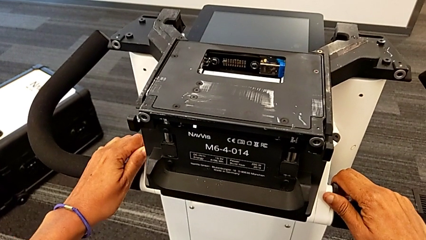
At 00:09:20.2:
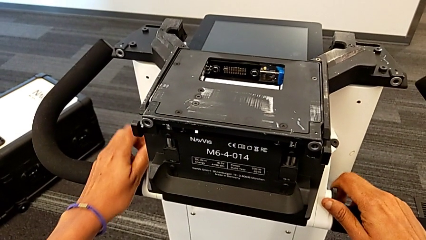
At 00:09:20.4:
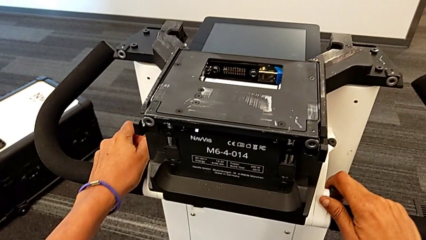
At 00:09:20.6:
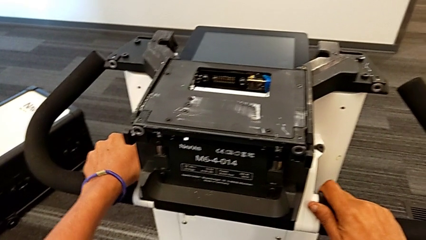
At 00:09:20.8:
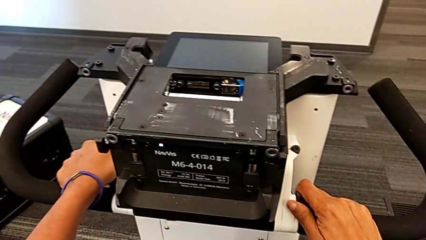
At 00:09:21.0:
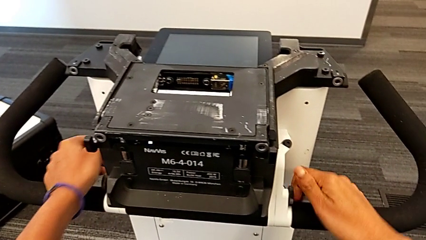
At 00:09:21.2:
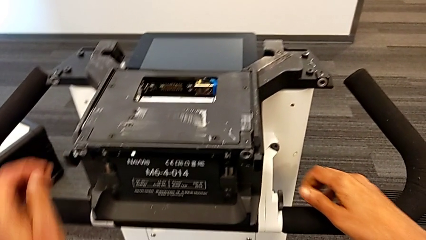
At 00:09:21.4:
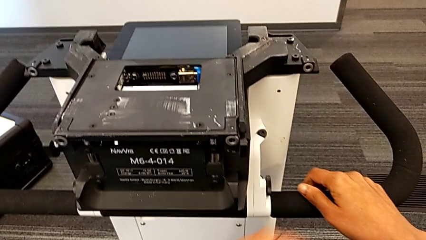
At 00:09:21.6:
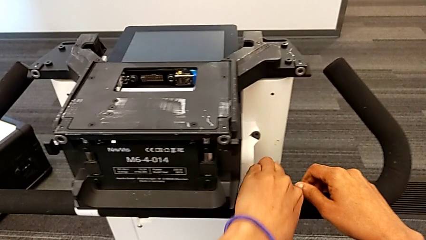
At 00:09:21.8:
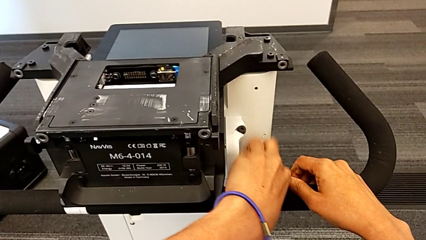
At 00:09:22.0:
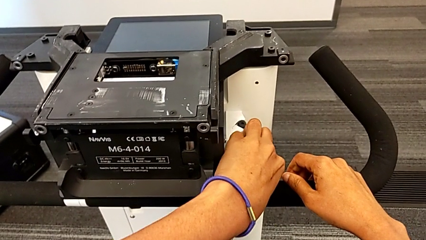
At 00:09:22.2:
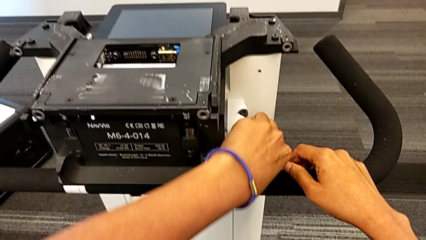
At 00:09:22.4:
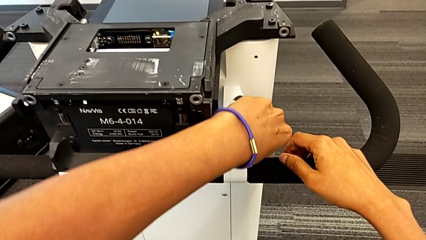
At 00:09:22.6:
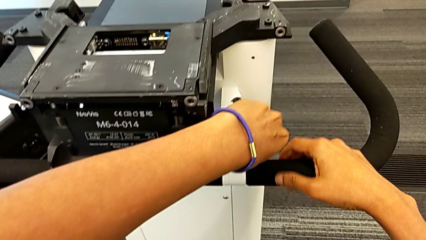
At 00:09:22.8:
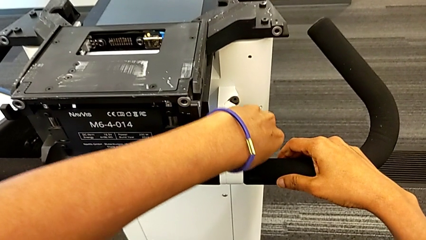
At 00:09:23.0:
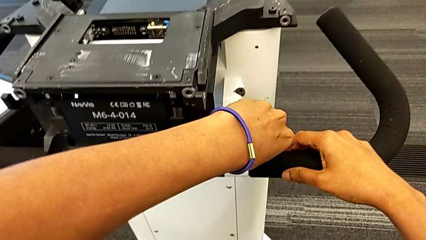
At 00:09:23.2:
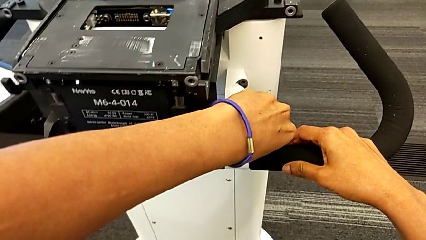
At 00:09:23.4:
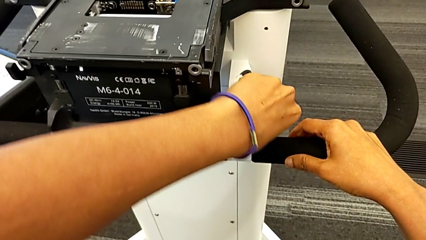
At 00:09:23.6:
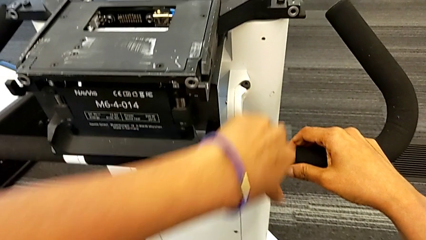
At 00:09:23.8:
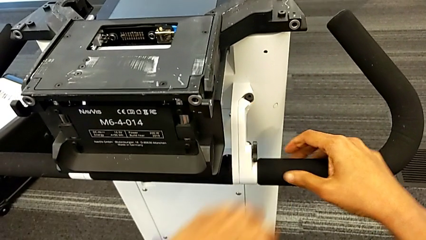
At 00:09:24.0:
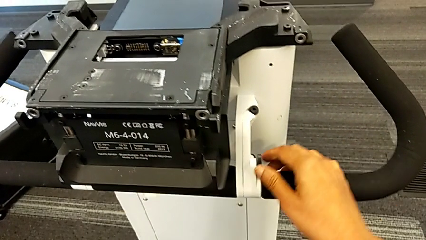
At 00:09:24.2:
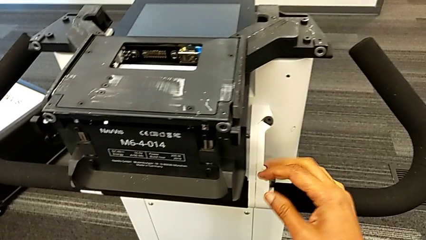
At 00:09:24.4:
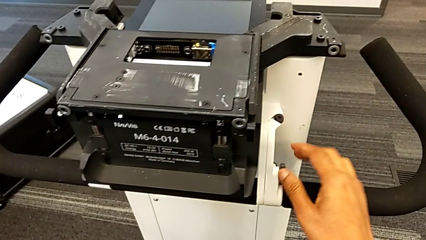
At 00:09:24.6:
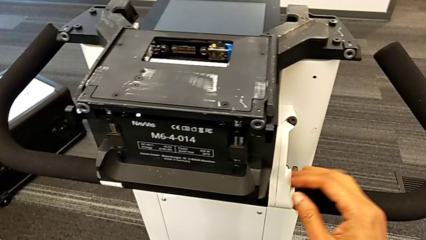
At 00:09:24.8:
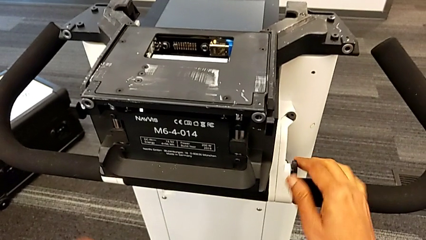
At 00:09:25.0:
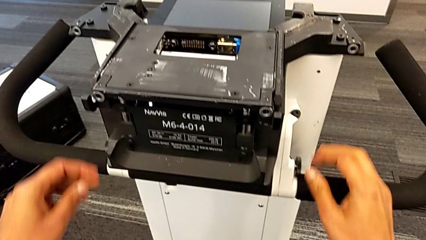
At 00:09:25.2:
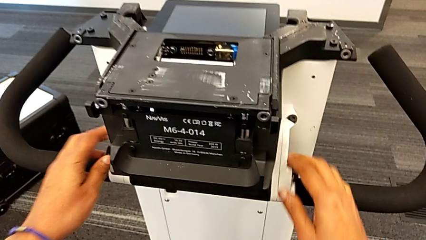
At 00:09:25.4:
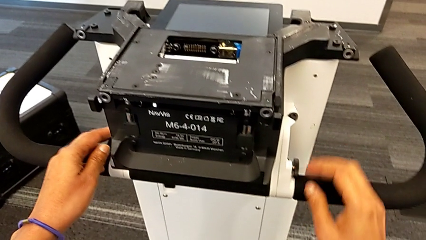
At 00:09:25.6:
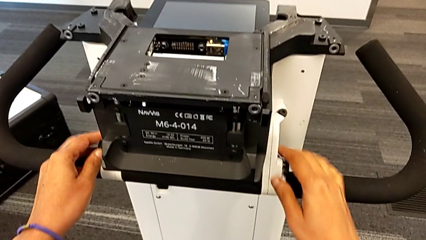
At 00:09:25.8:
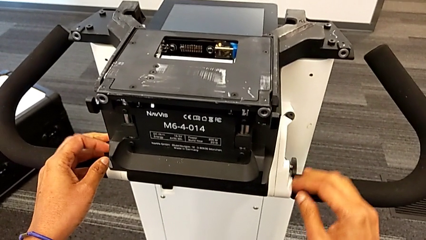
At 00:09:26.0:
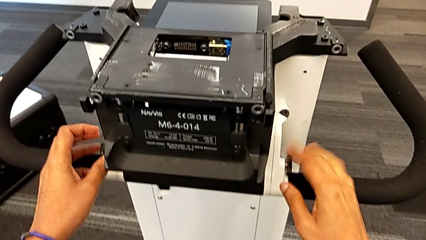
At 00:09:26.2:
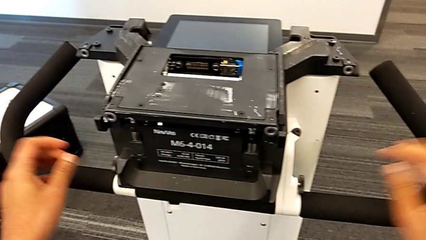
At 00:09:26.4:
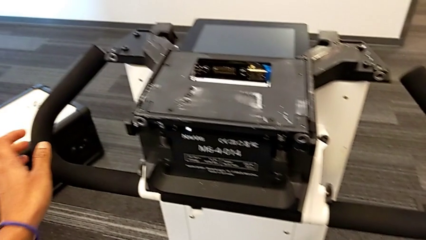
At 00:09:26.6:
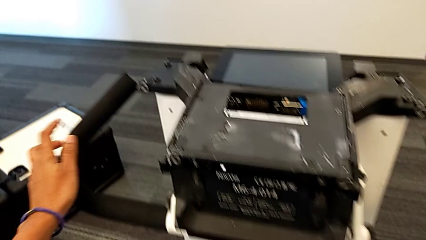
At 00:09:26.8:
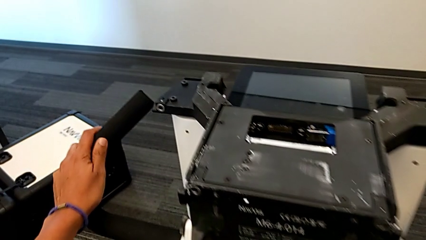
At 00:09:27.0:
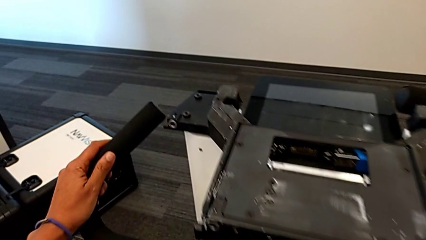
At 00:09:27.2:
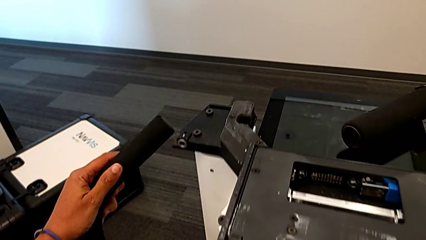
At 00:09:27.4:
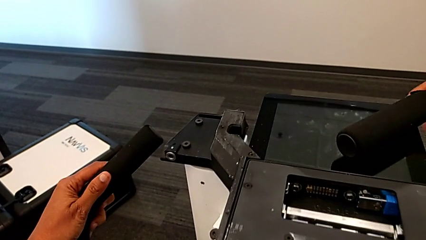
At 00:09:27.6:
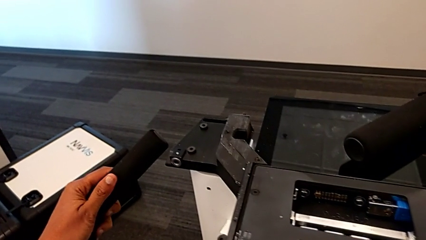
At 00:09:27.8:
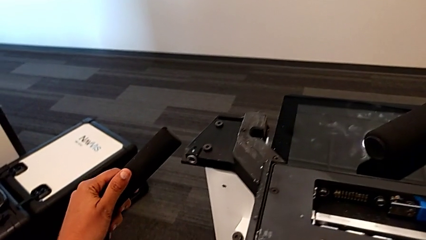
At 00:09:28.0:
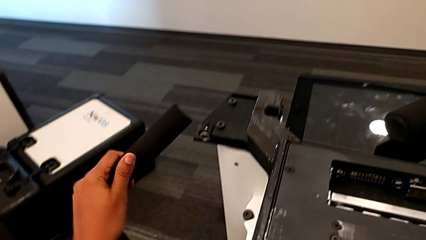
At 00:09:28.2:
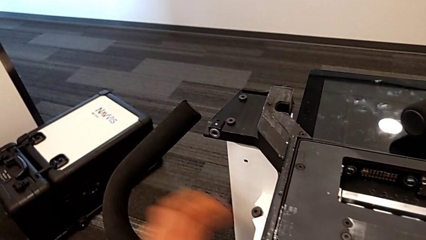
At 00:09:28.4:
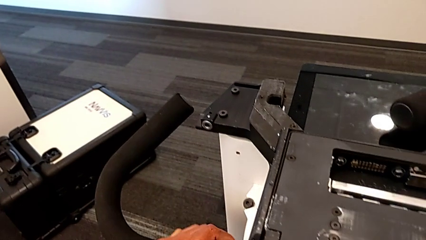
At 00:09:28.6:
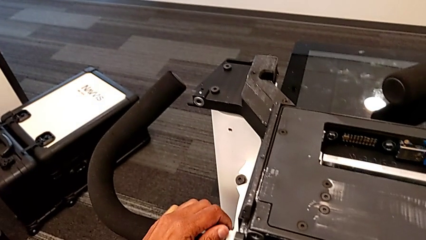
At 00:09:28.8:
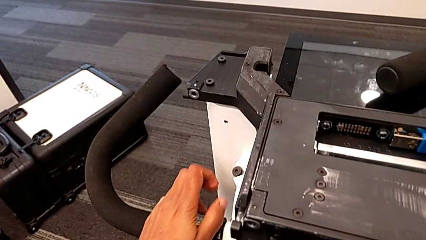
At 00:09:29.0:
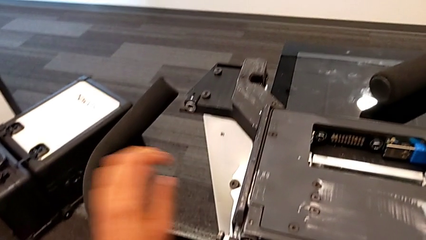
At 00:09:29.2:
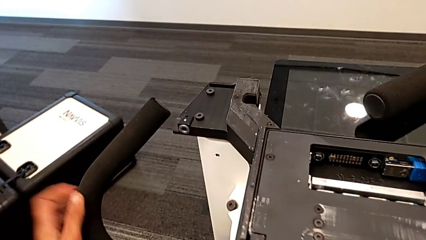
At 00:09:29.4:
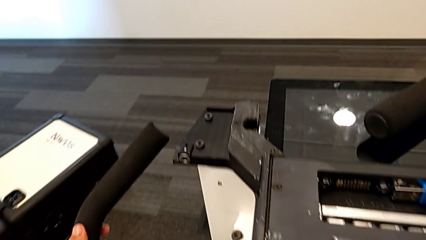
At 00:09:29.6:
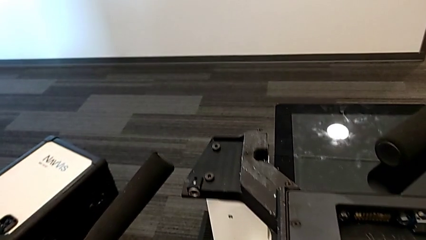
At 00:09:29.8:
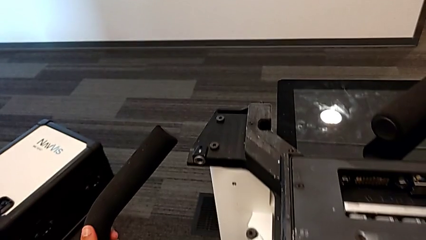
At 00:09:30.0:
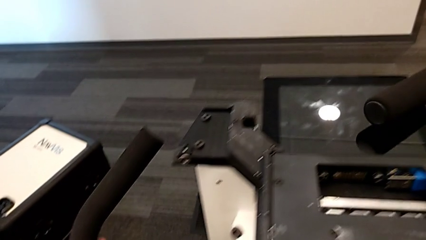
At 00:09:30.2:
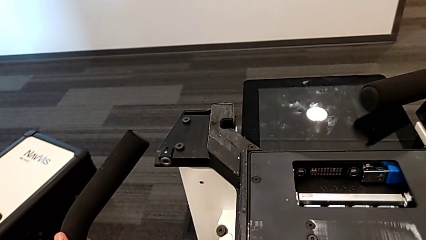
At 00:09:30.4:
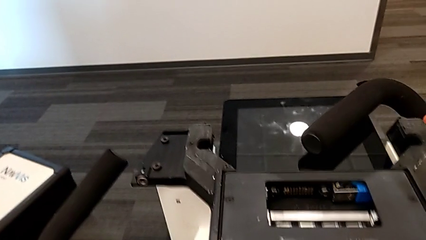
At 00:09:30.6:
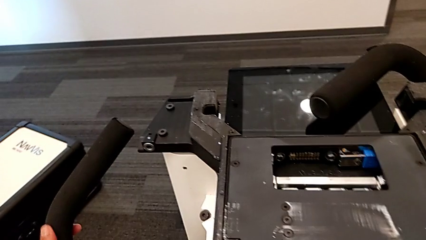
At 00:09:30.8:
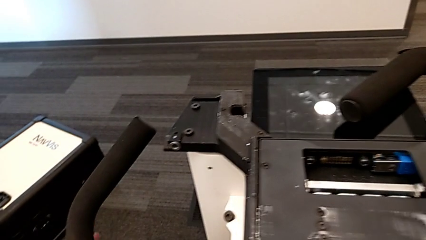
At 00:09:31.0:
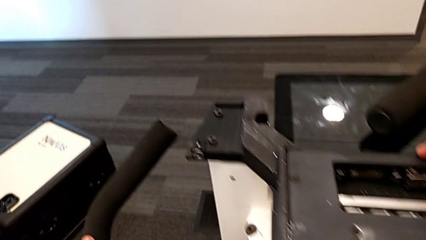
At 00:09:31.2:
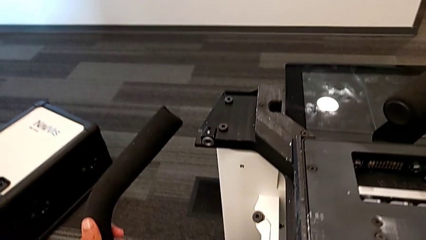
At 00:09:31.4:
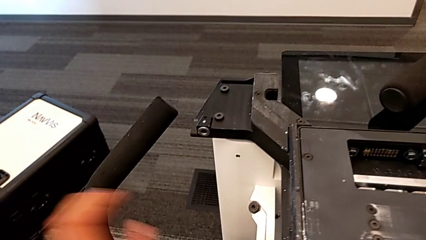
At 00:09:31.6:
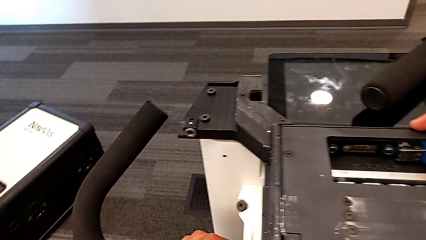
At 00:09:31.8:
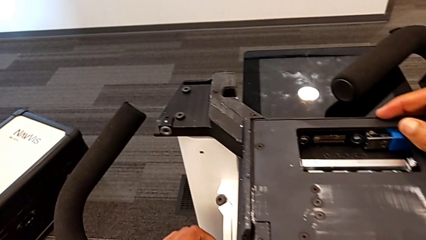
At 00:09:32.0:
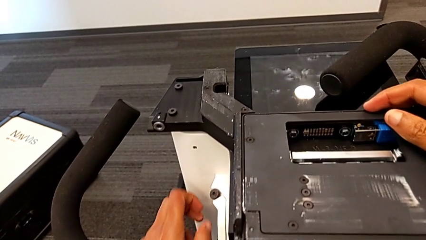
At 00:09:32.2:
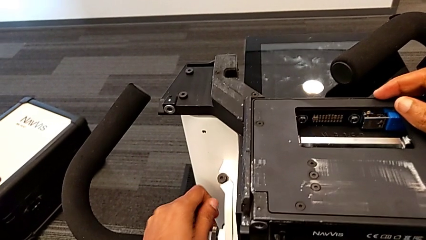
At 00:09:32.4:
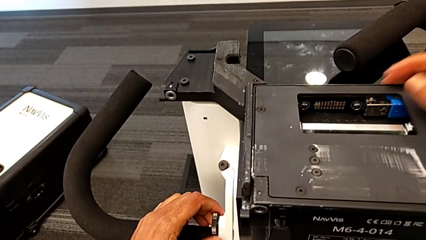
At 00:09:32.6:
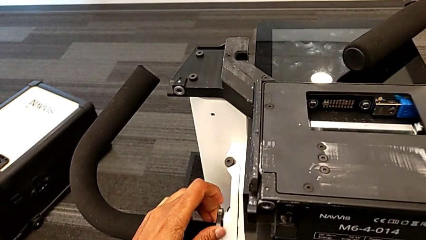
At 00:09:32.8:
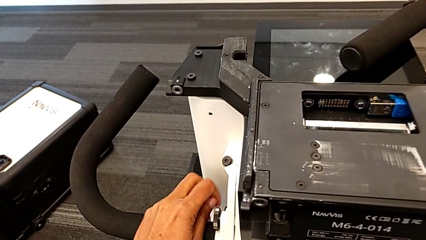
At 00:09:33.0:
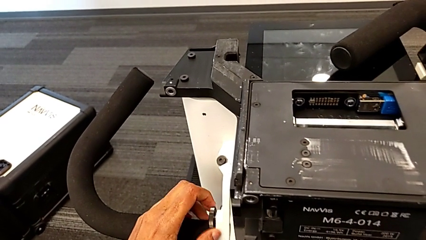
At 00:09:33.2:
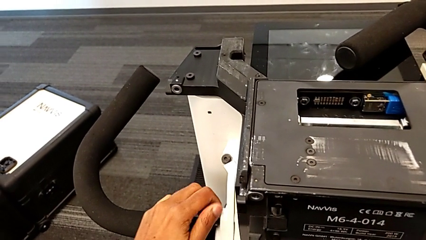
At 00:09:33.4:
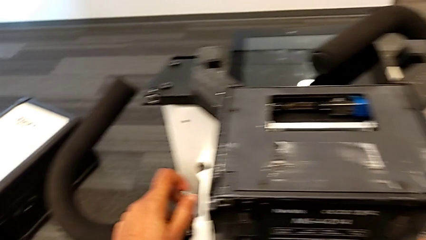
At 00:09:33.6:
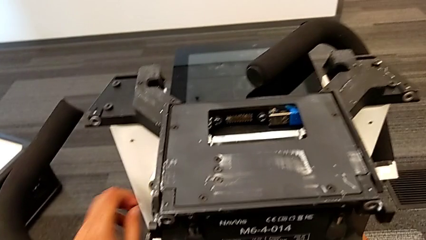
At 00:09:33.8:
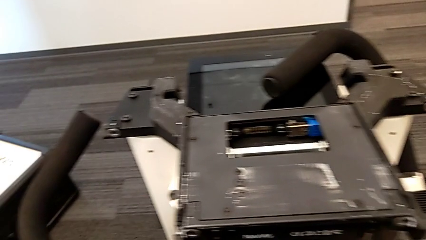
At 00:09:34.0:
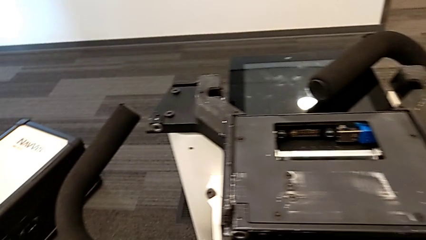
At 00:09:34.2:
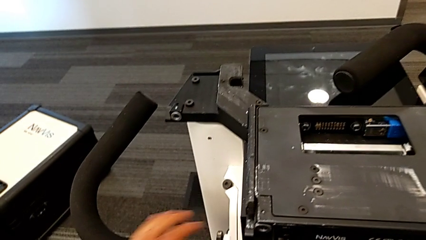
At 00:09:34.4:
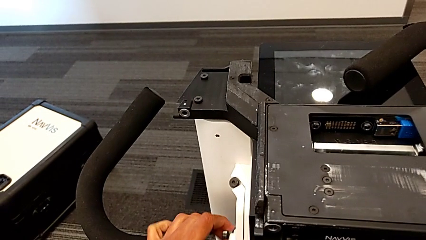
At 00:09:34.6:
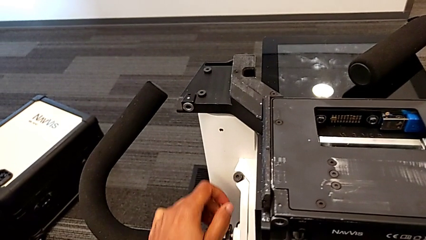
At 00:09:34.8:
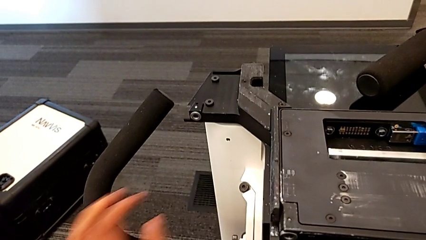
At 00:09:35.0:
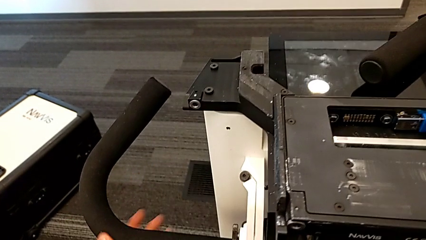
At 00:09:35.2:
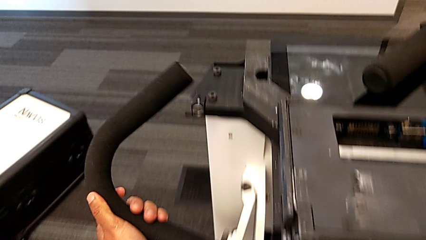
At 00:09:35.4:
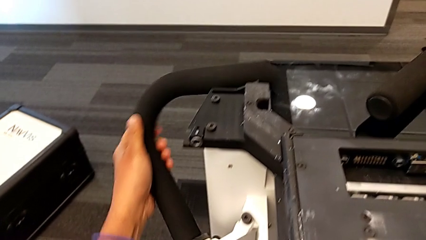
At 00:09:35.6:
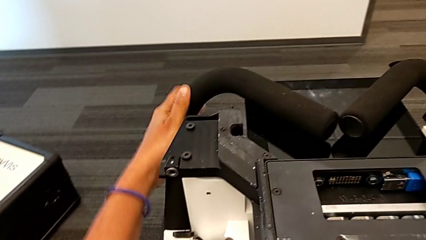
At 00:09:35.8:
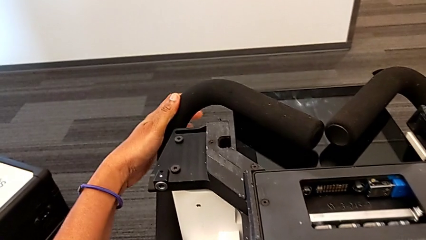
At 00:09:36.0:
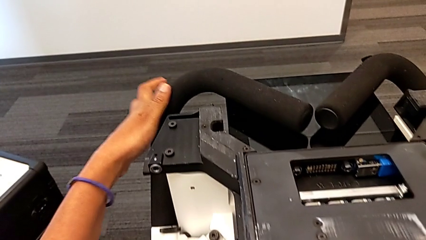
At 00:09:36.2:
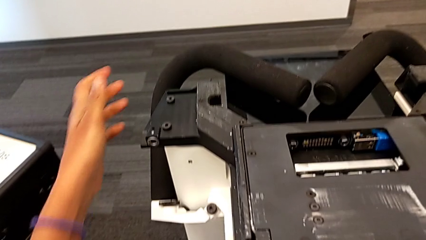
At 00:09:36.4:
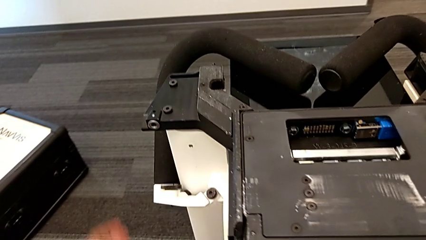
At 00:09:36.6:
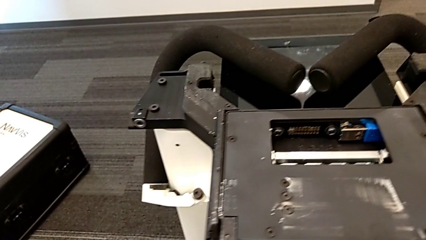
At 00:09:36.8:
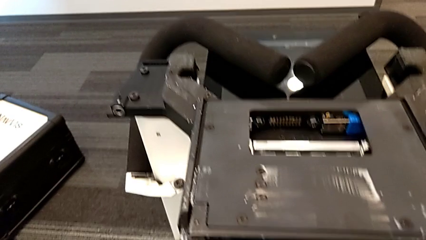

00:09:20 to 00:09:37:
The camera wearer is disassembling the body of the M6. They keep unscrewing the first screw and unscrew the second screw.
